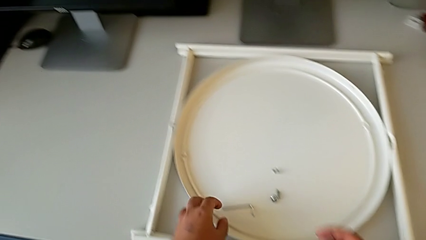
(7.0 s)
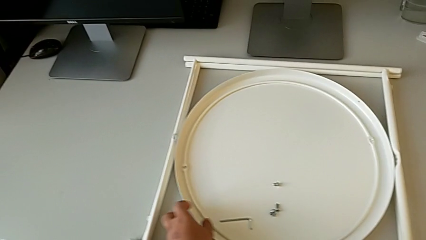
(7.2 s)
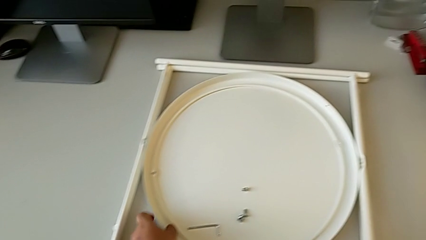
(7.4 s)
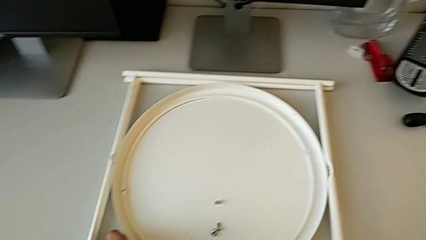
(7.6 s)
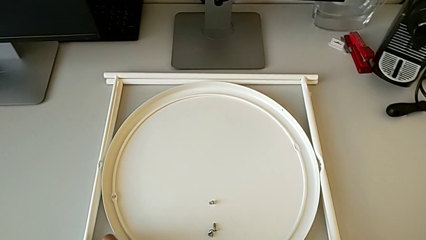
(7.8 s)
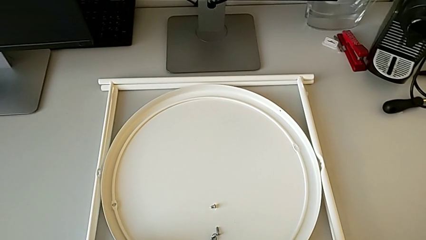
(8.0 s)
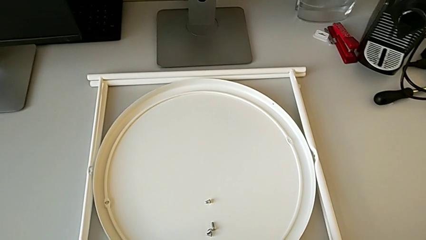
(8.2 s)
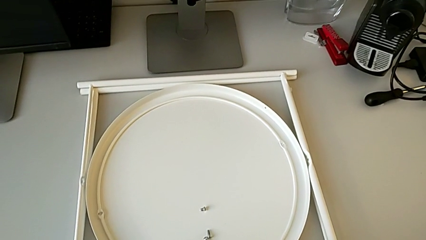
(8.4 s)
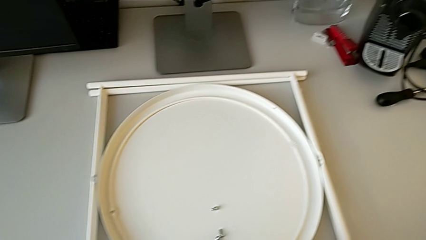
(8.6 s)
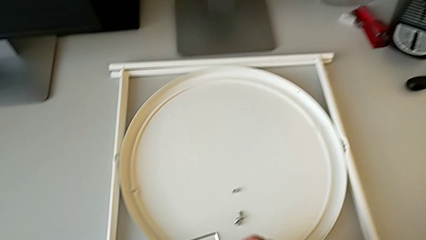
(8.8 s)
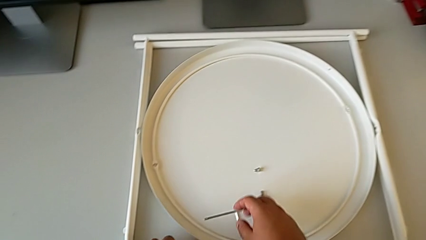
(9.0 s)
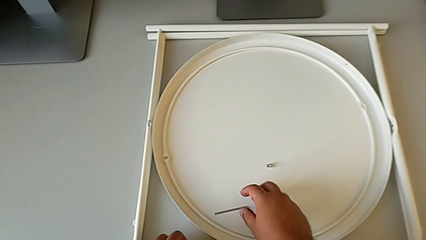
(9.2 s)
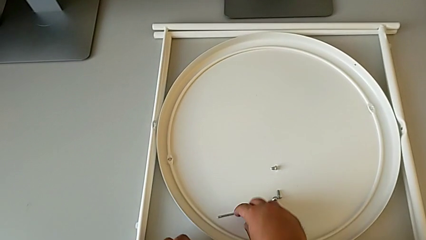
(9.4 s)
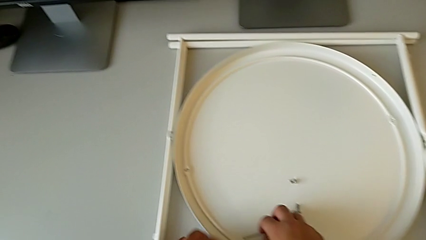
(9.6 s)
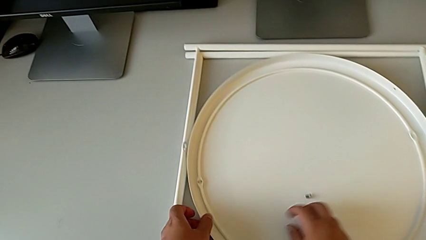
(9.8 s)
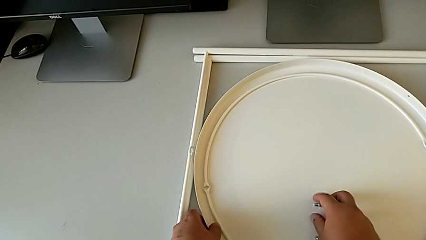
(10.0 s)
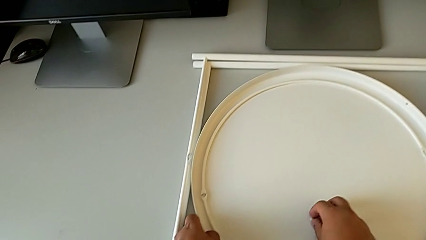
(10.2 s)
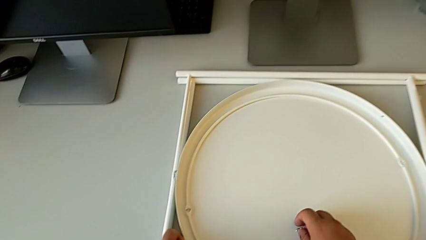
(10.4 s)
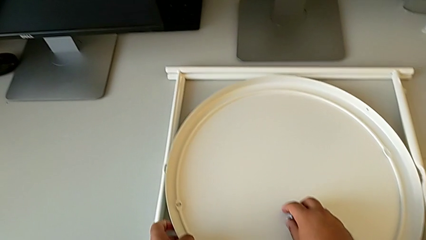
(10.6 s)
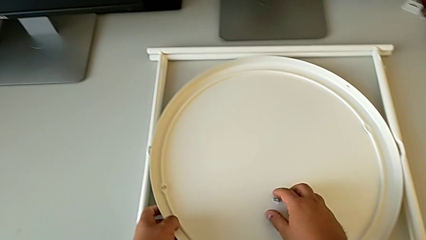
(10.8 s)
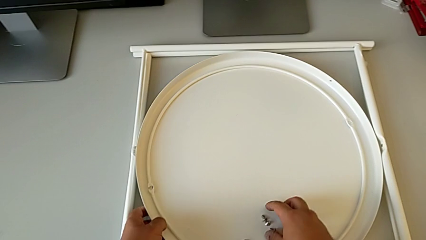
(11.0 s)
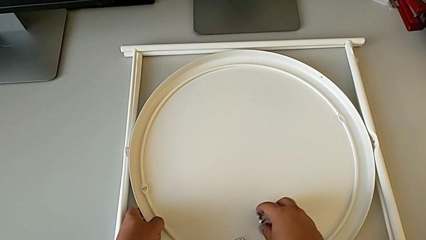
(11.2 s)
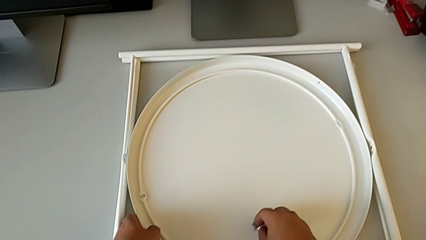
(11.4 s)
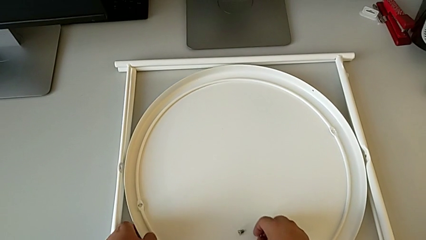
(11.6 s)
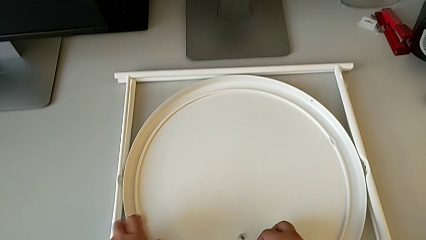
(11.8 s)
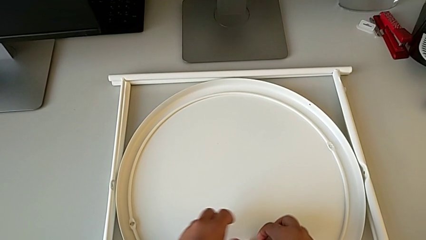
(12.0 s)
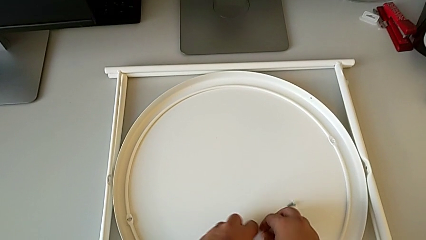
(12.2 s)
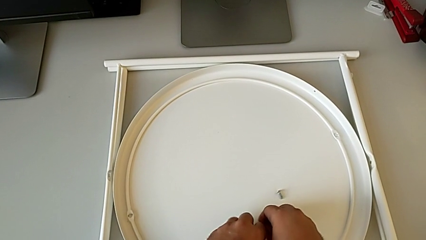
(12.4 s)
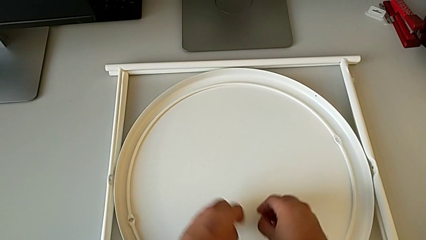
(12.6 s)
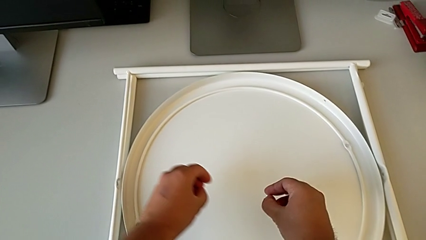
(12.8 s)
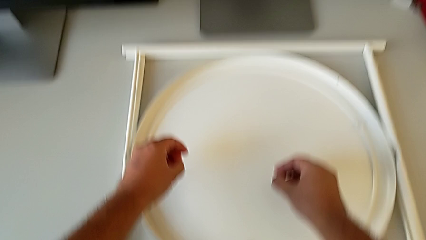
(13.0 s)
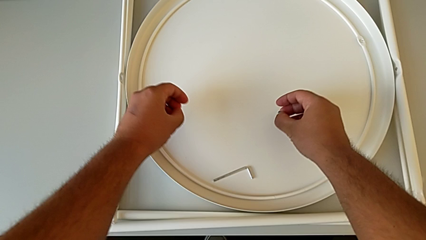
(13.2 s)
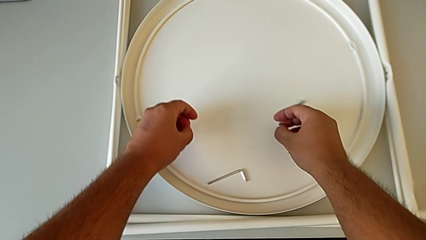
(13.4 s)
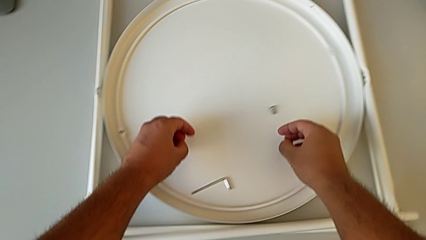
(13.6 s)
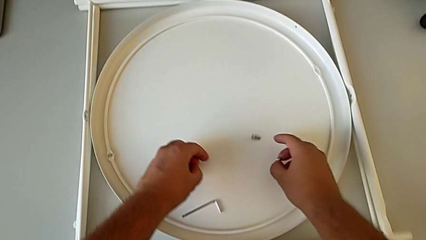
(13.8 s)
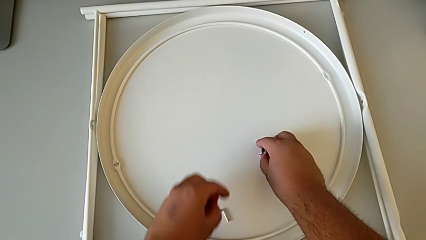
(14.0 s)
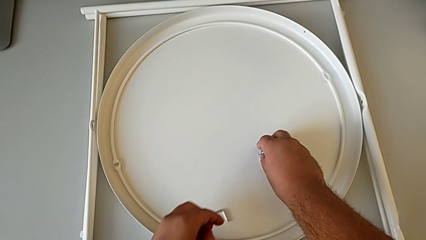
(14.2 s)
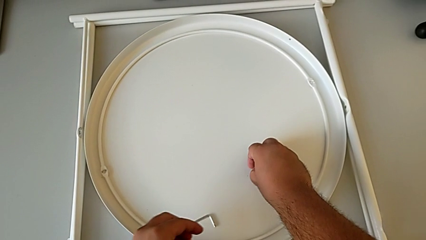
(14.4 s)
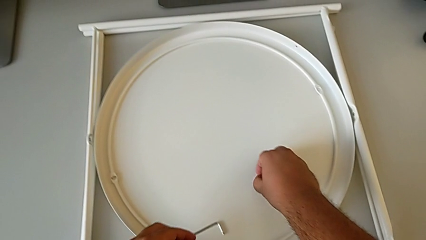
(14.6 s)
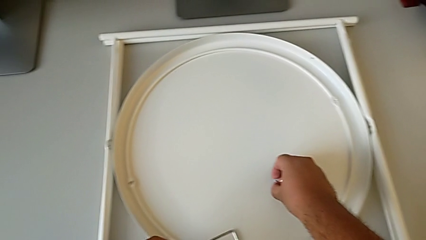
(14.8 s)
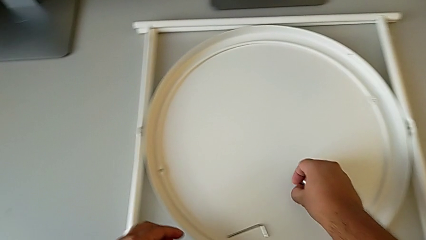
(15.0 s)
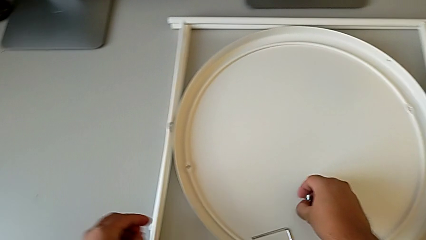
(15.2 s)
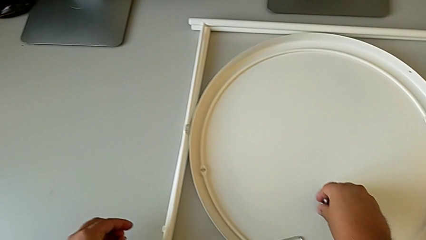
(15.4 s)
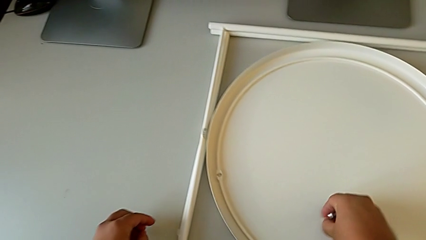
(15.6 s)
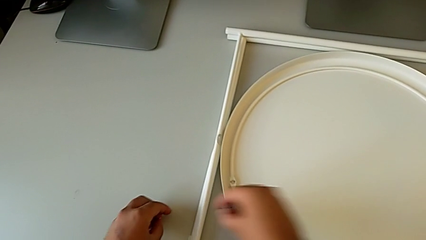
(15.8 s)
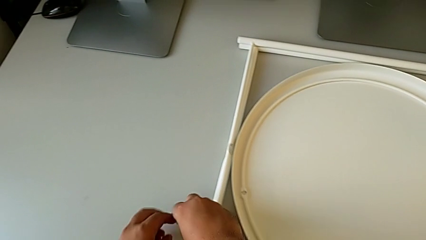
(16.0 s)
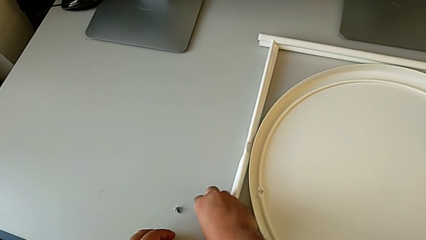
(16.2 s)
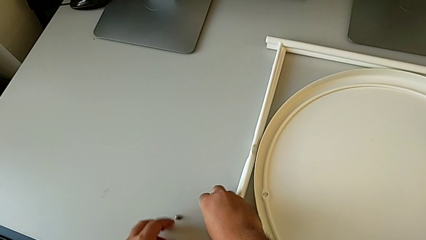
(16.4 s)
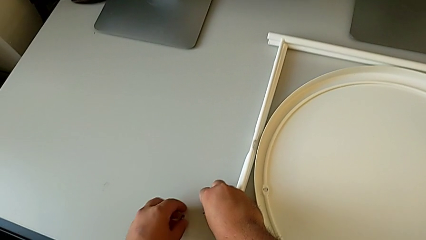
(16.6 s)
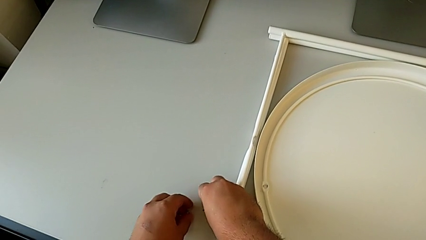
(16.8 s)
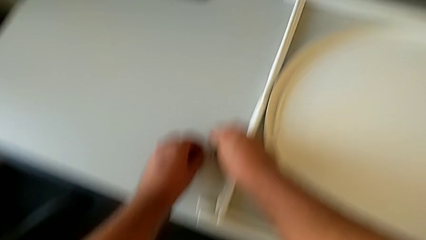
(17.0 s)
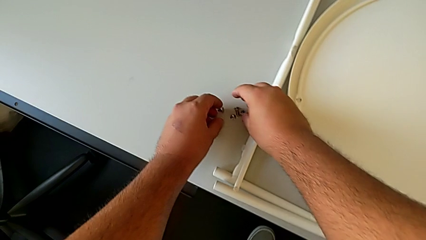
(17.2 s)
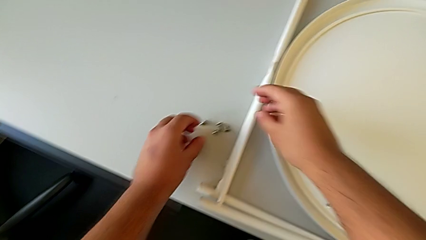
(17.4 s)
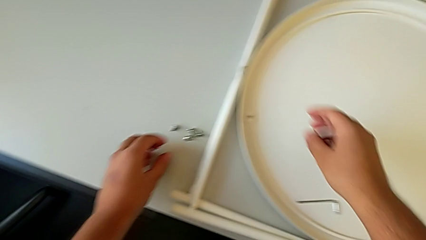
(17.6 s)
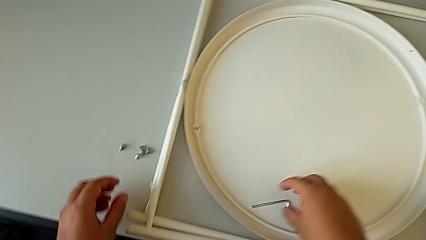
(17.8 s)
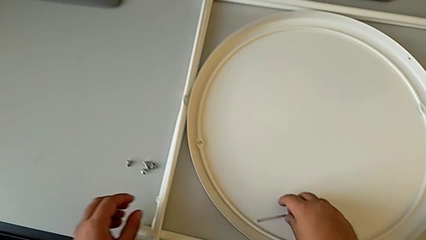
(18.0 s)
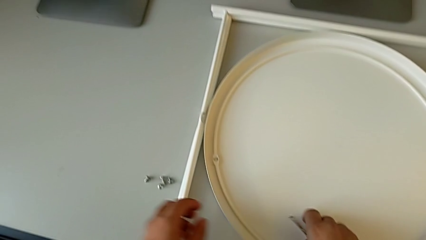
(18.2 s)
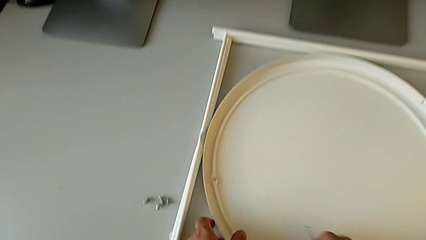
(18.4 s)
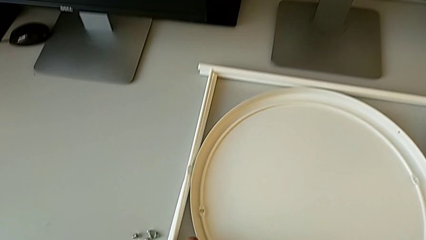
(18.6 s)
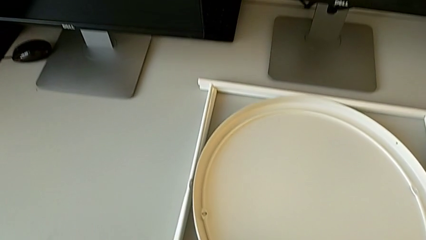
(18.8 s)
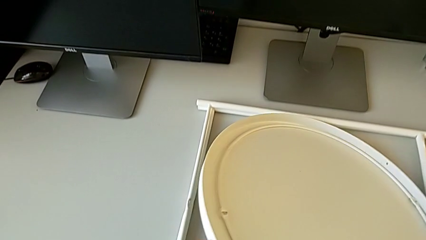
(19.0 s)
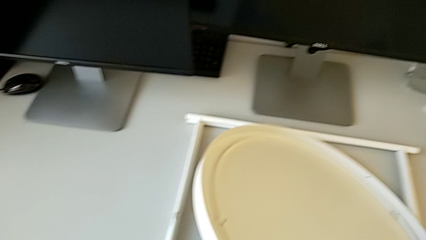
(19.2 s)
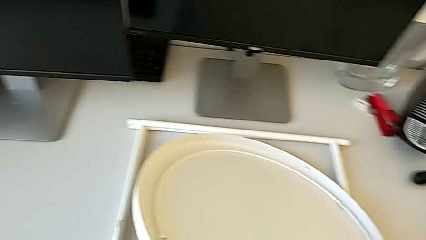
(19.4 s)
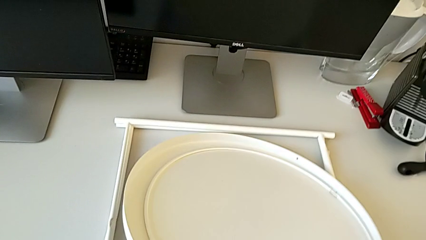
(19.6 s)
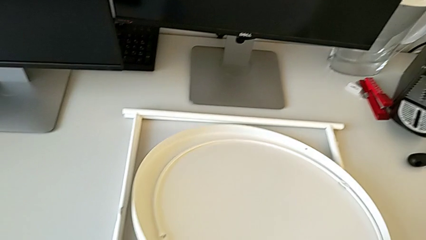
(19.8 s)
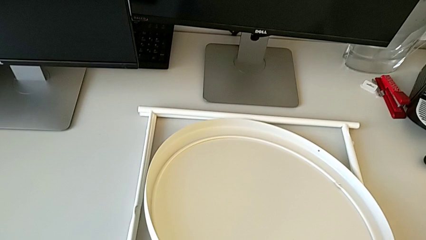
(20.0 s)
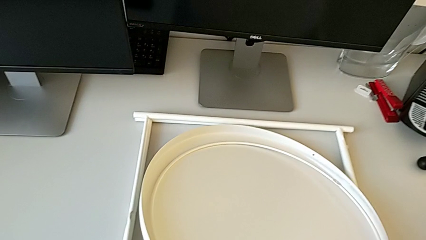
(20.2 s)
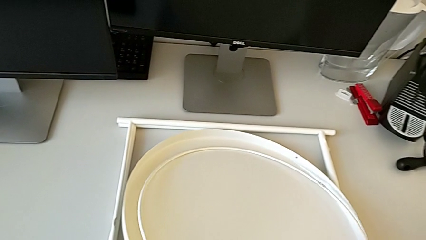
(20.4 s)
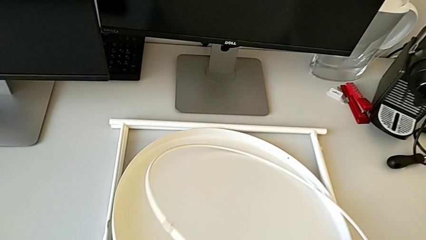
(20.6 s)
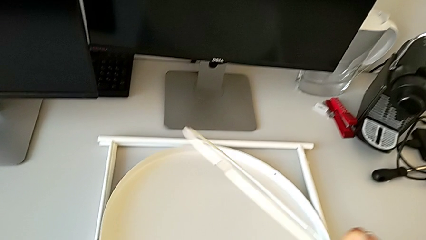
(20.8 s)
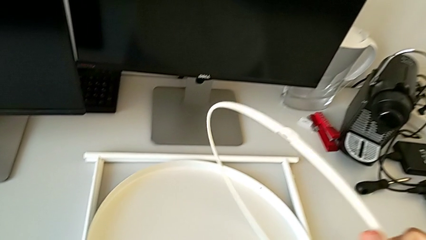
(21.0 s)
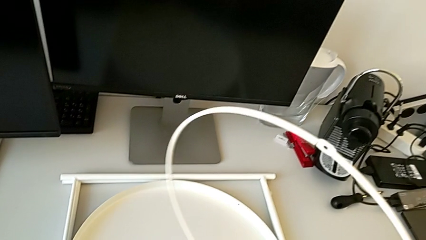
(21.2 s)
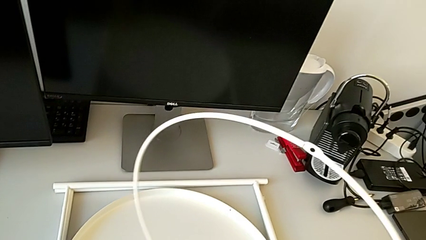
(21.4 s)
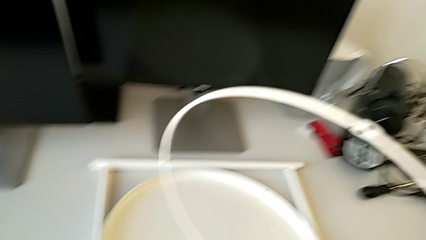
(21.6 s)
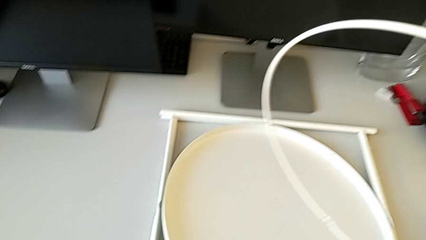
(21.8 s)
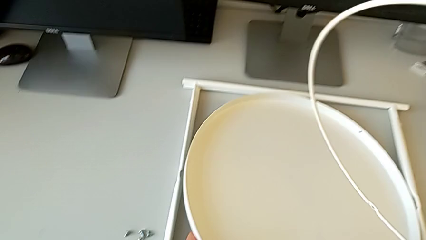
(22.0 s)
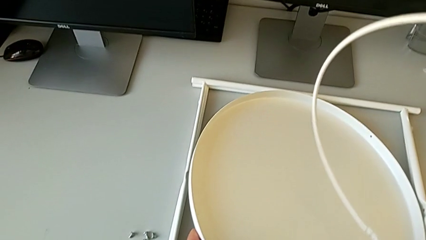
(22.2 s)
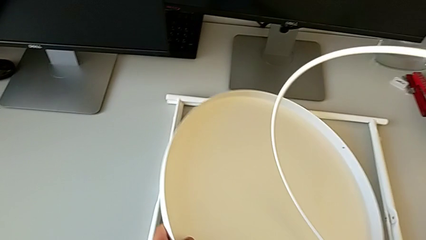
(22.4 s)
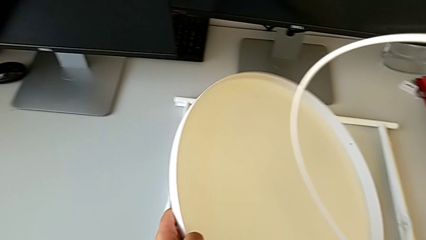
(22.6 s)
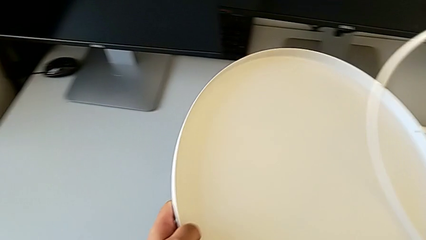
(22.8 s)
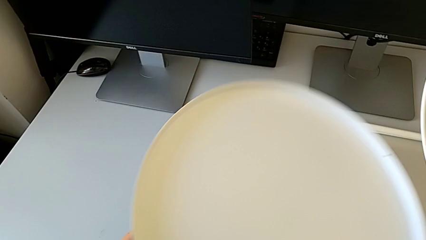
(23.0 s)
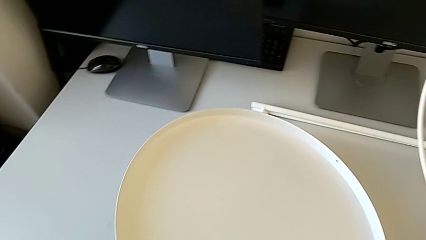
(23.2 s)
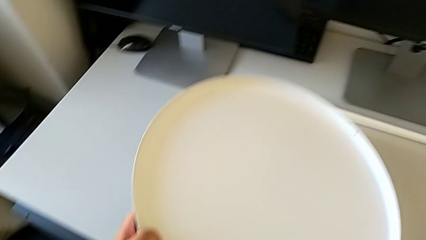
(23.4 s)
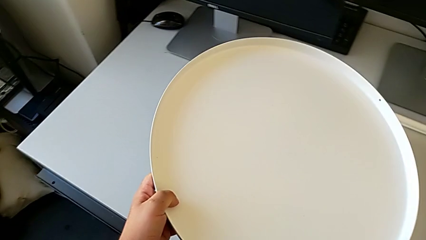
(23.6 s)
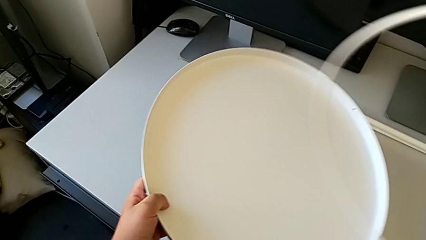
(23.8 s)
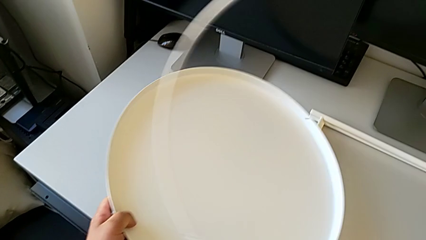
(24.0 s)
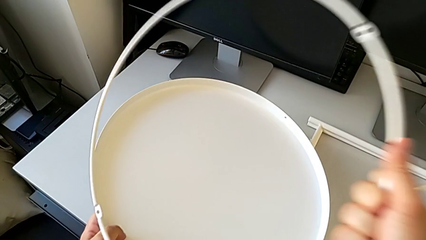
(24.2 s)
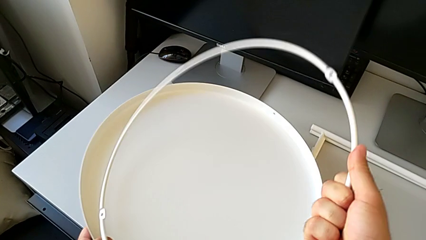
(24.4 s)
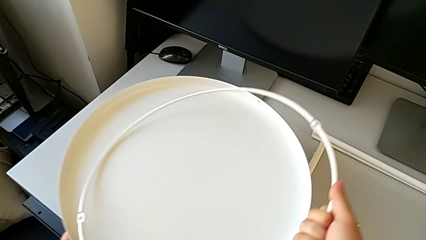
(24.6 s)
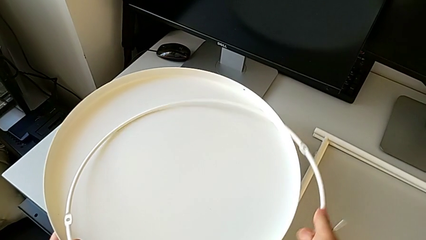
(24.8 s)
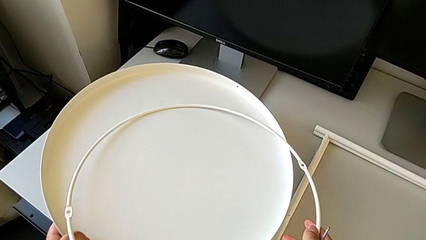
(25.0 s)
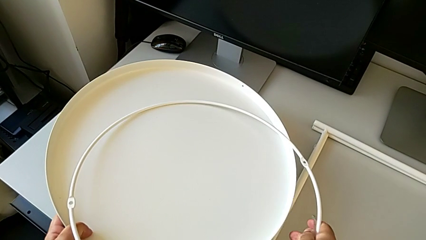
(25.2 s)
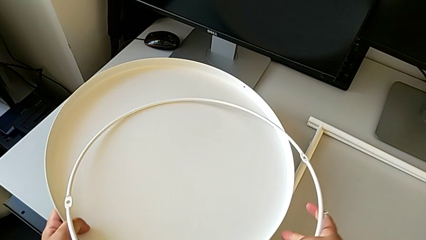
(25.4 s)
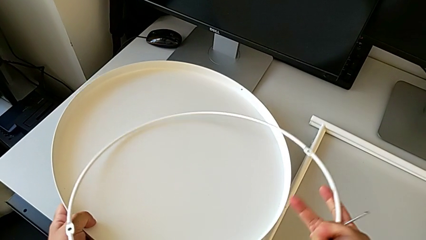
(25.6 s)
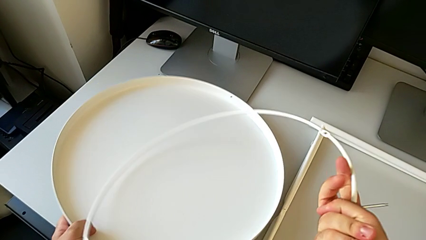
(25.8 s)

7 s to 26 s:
The camera wearer is inspecting the legs. They approach the Allen wrench, grab it, slide the hex socket head, grab it twice, place it, grab the Allen wrench, grab the tray, lift the circle, lift the tray and place the circle.
